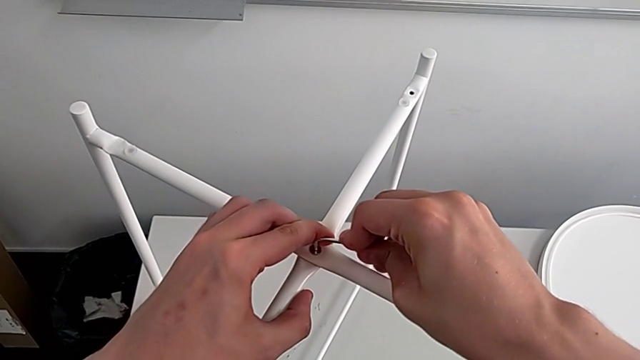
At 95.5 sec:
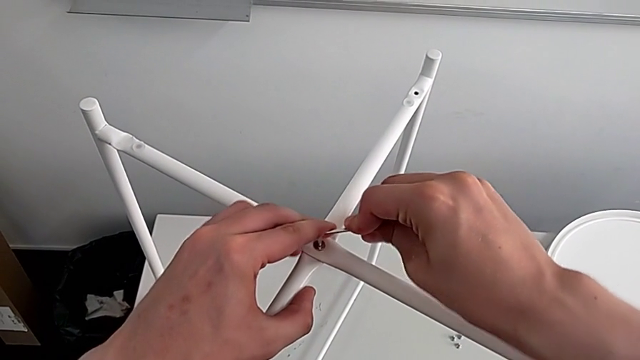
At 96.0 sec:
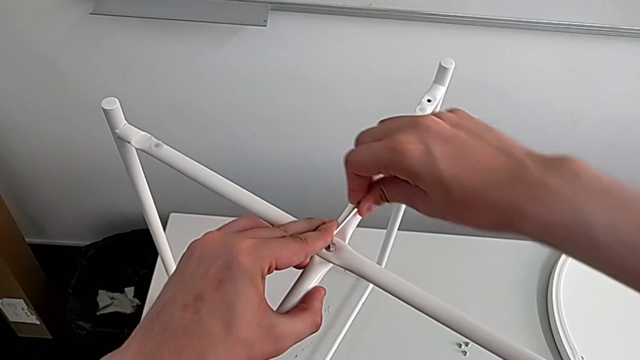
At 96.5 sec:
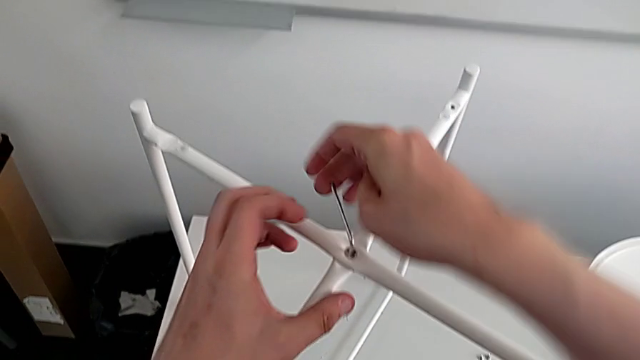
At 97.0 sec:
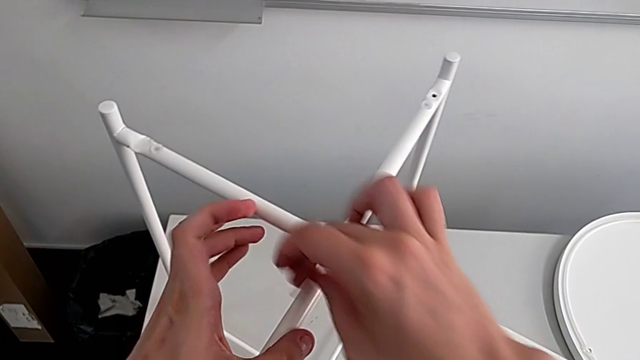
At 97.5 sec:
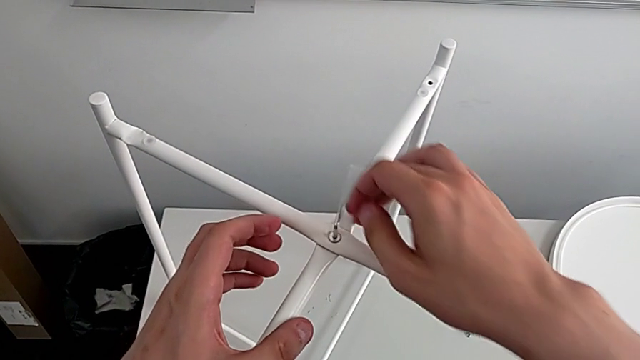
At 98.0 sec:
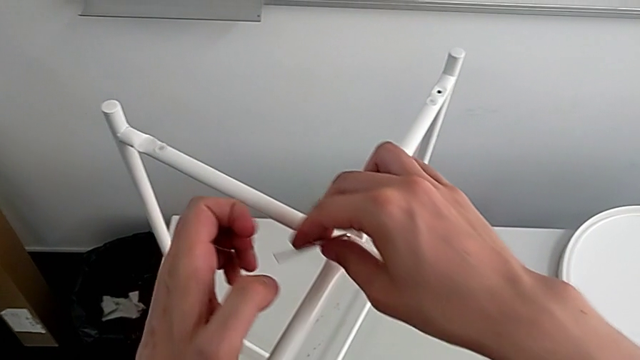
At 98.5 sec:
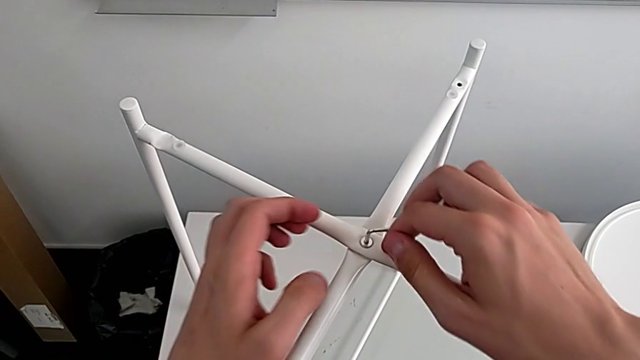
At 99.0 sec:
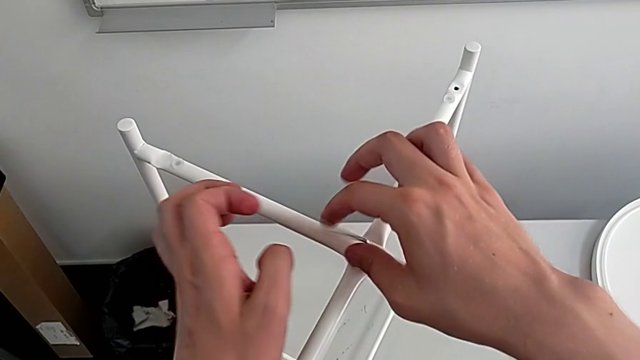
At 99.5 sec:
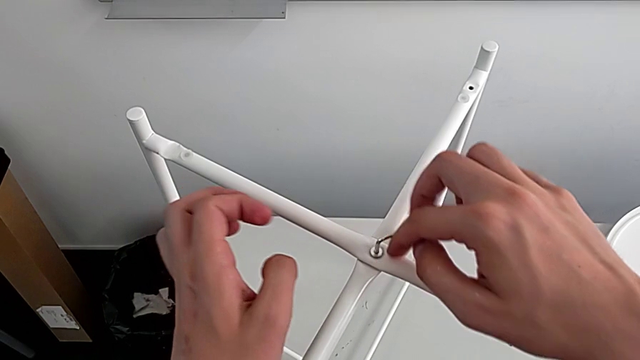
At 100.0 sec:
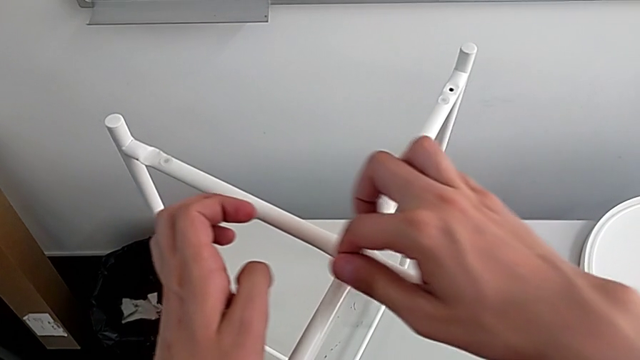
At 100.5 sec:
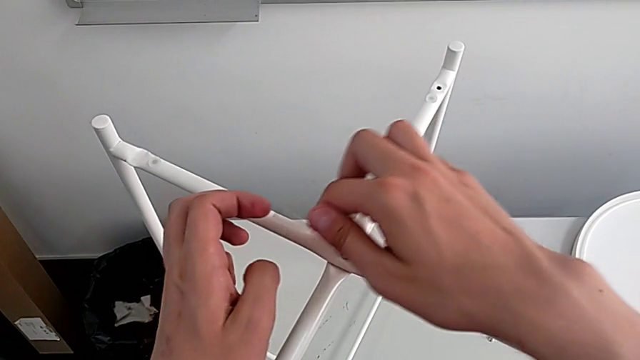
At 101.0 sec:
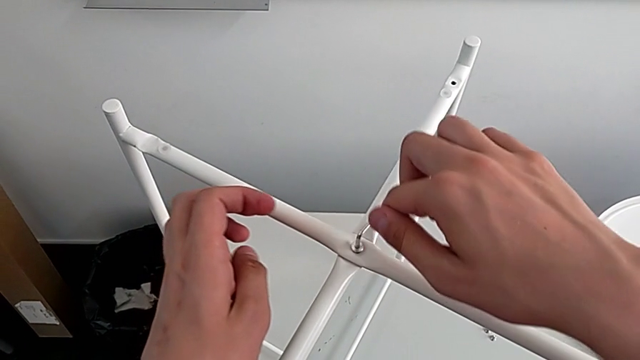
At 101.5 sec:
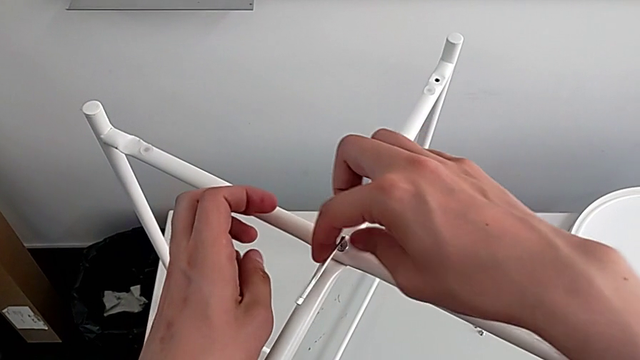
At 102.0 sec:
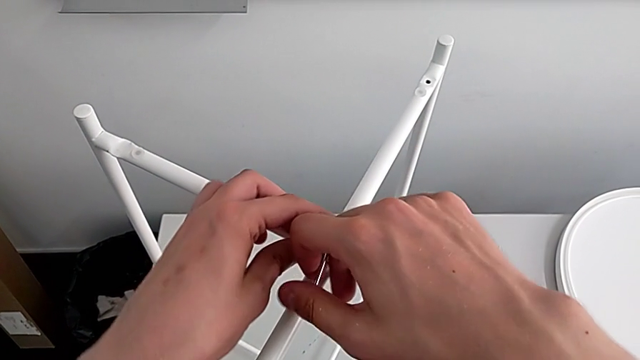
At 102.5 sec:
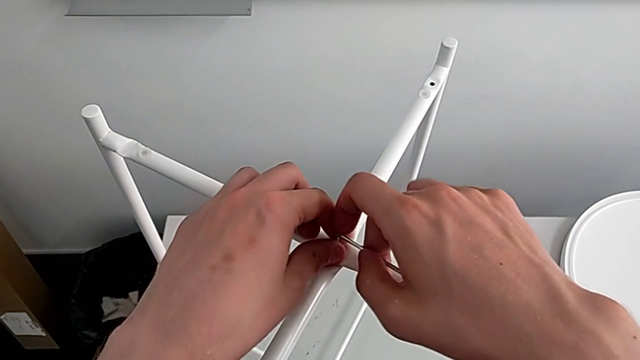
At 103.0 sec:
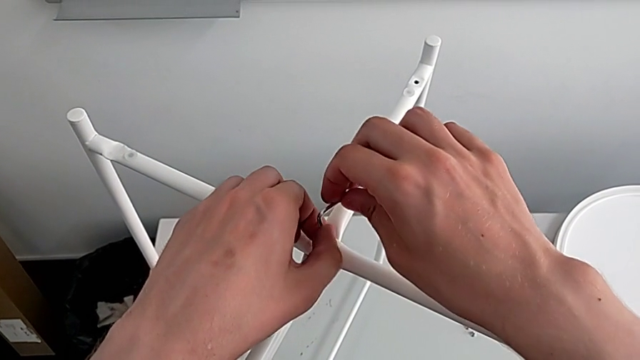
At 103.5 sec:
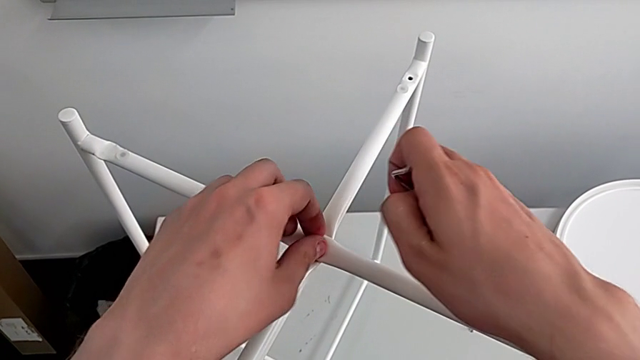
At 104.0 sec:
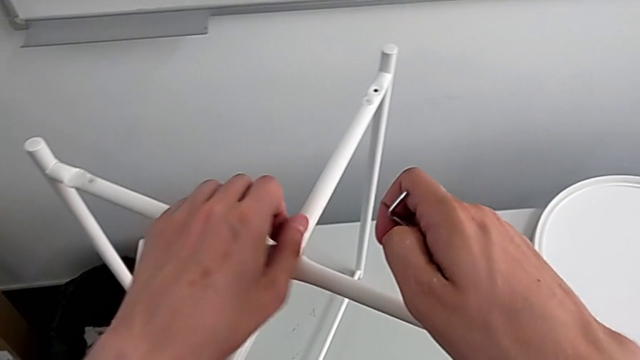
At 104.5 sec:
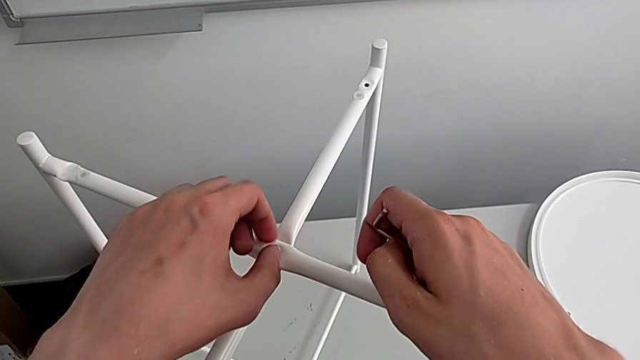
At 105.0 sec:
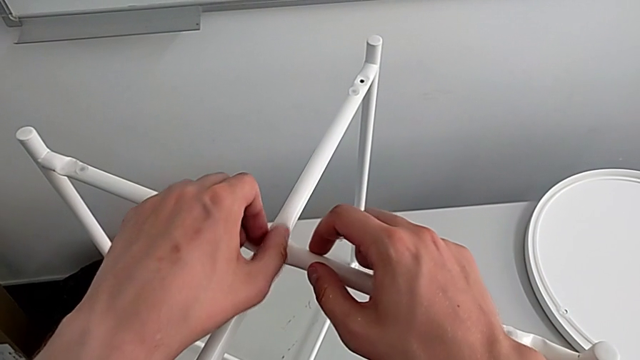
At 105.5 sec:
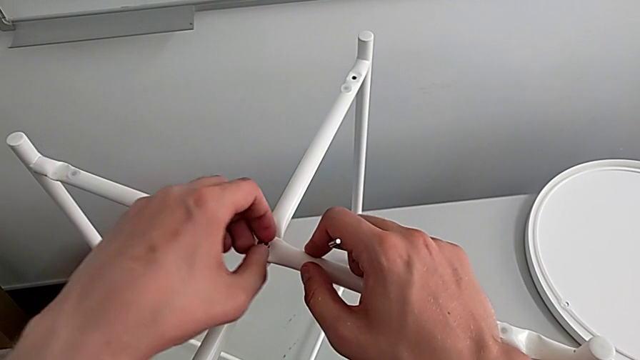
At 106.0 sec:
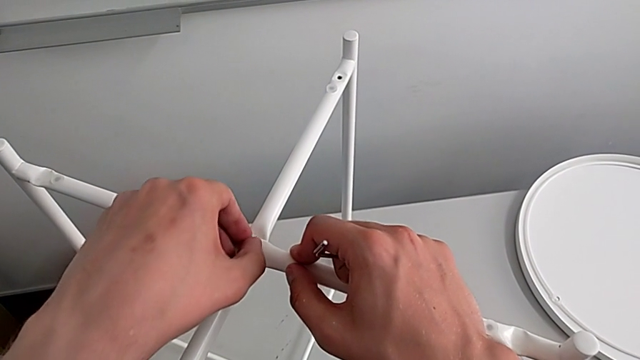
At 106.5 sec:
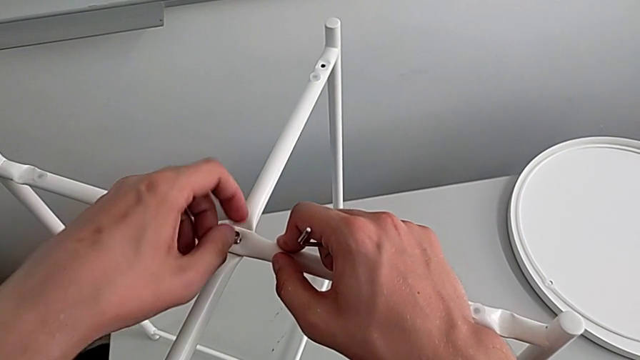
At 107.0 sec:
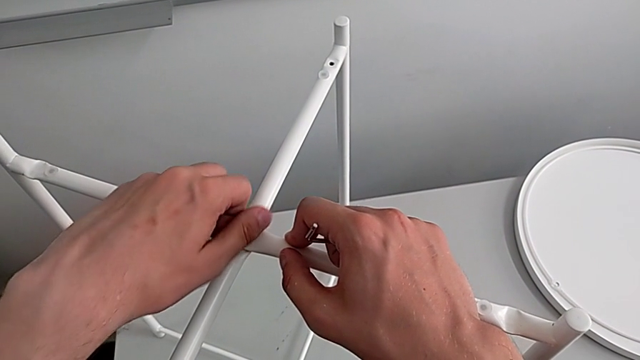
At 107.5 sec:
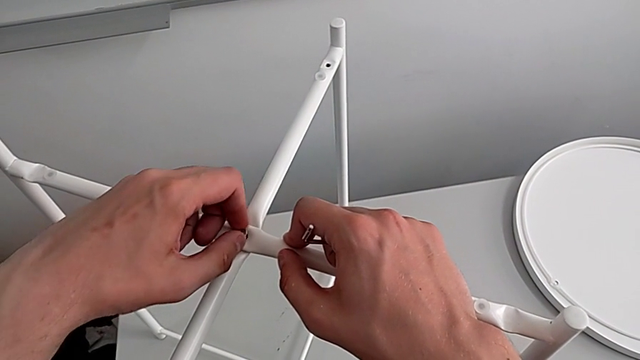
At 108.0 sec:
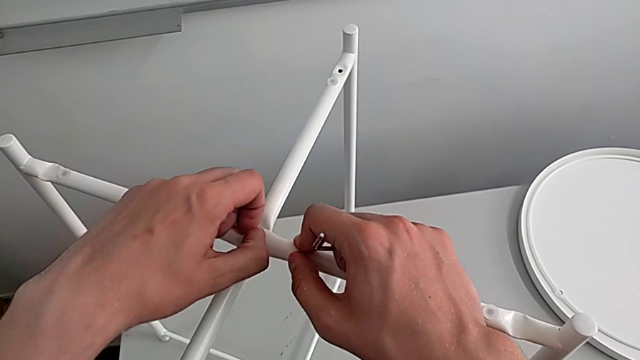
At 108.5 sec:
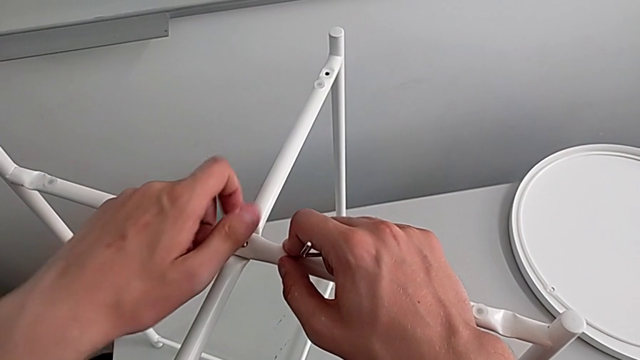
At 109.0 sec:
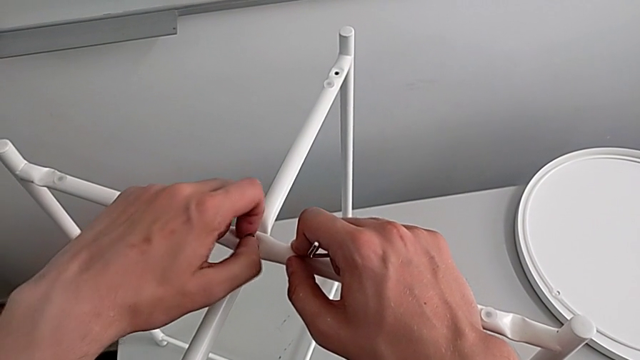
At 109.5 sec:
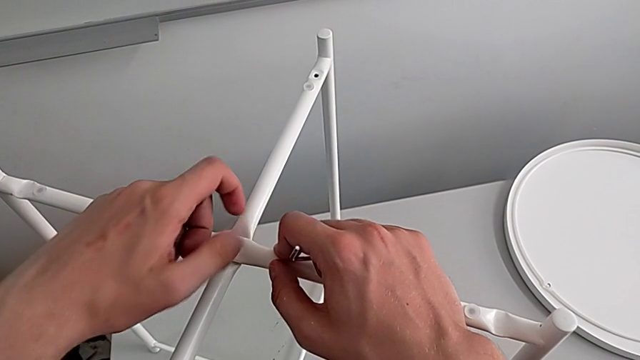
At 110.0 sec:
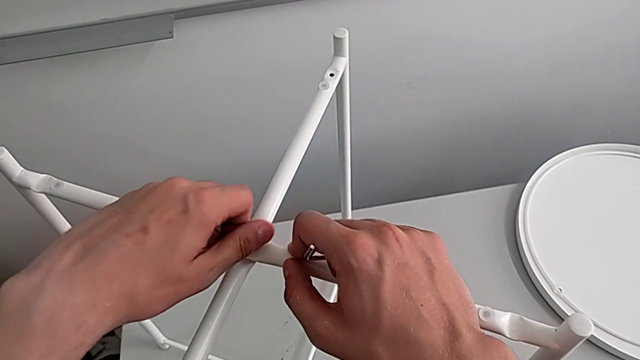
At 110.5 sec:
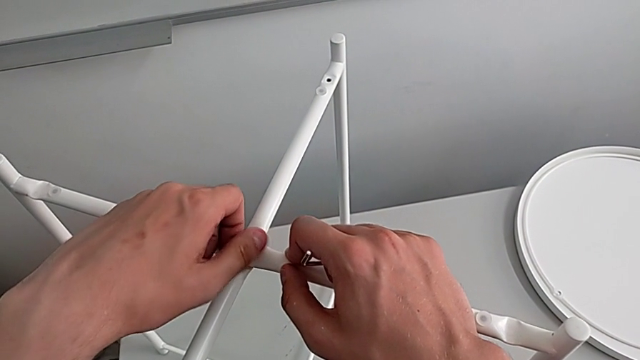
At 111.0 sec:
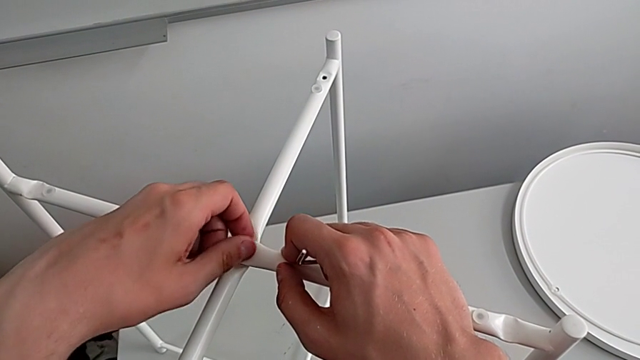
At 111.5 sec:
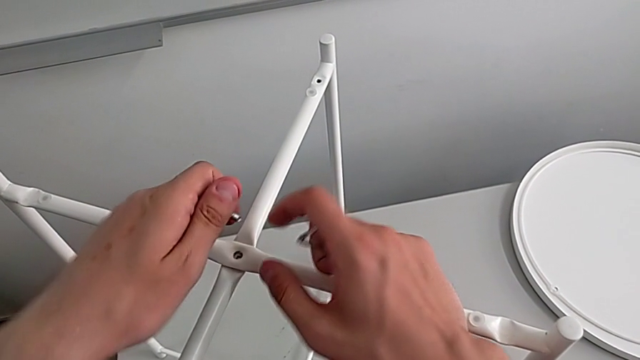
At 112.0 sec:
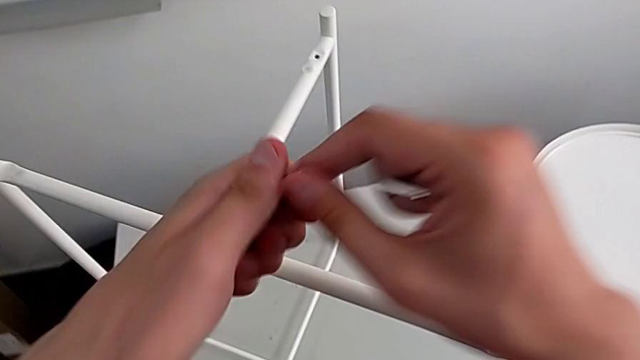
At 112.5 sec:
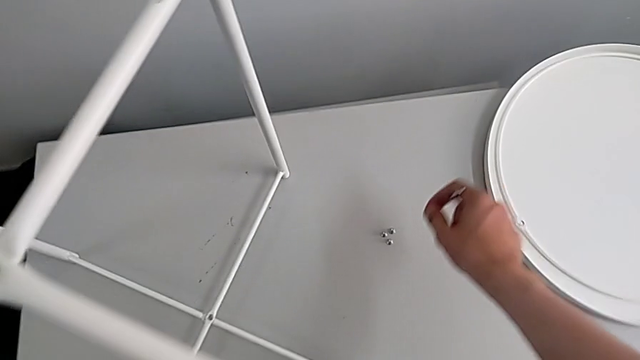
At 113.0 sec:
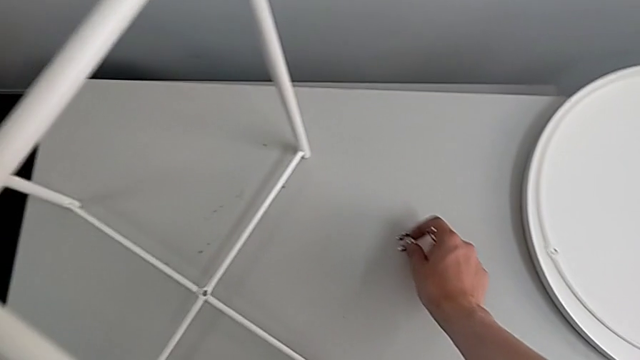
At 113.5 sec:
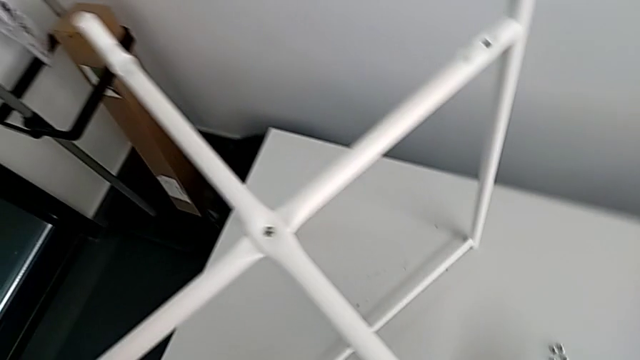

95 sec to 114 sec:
The camera wearer is unscrewing the top hex socket head of the legs. They keep unscrewing the hex socket head, withdraw the Allen wrench, wrongly unscrew the hex socket head, disassemble it, grab it and place it.

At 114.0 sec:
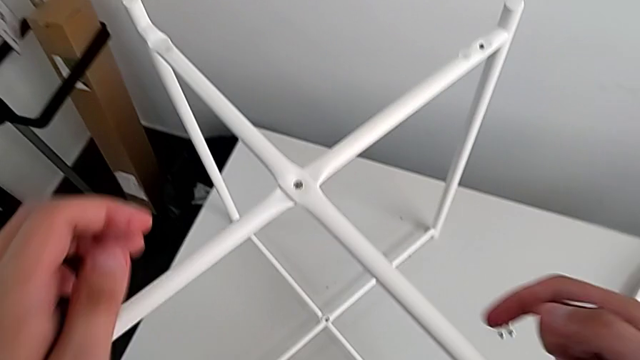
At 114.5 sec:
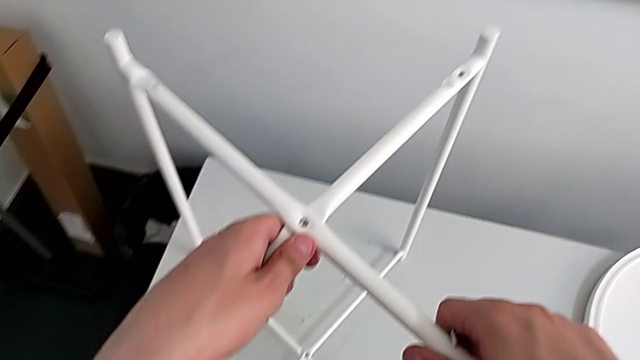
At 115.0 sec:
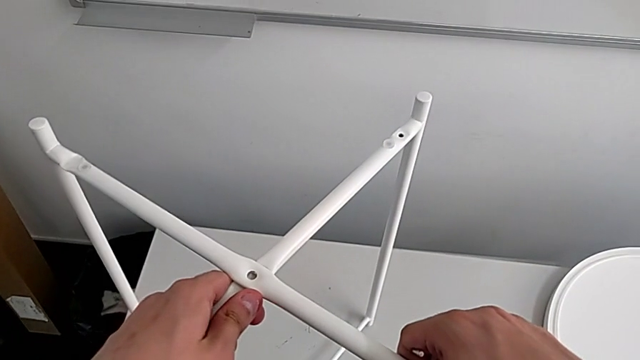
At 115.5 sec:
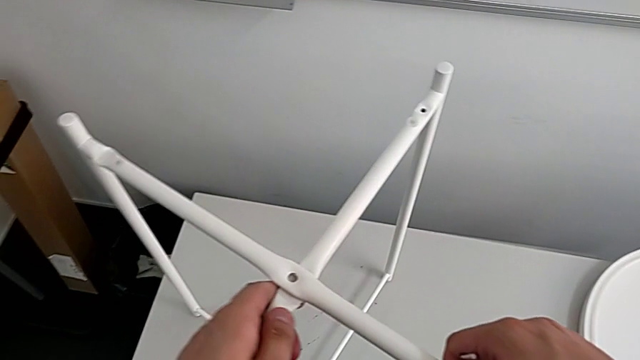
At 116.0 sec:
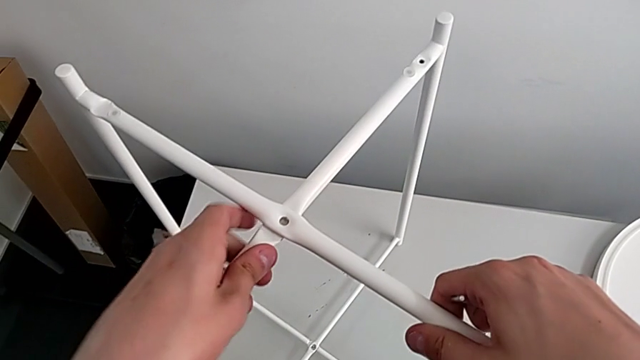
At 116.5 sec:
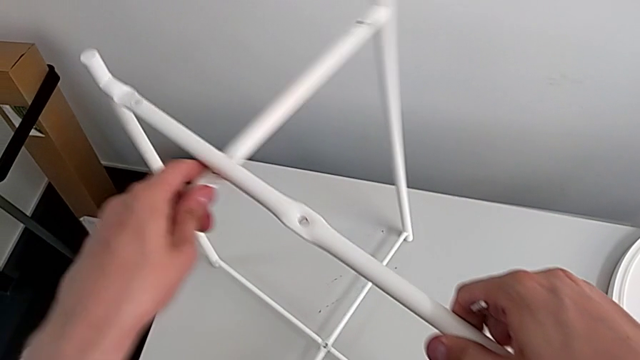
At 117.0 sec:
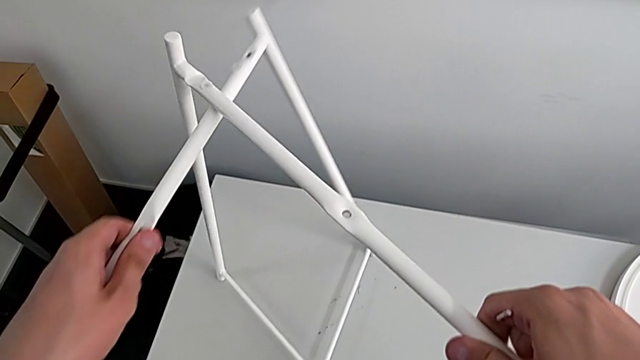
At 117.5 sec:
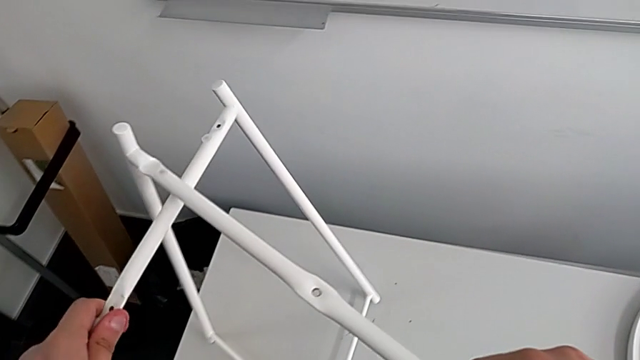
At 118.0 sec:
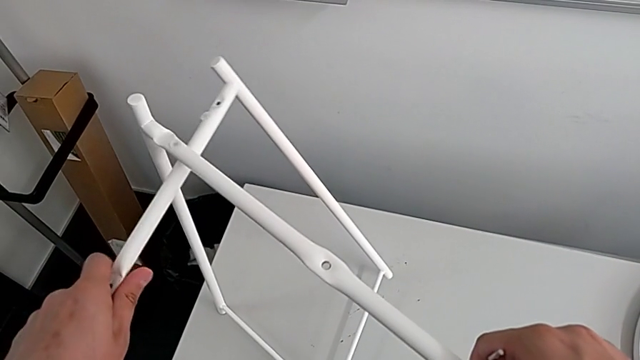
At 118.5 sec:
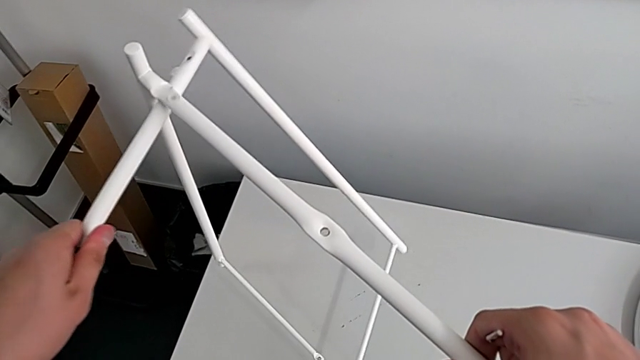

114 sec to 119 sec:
The camera wearer is disassembling the legs. They grab the leg and begin to disassemble it.
